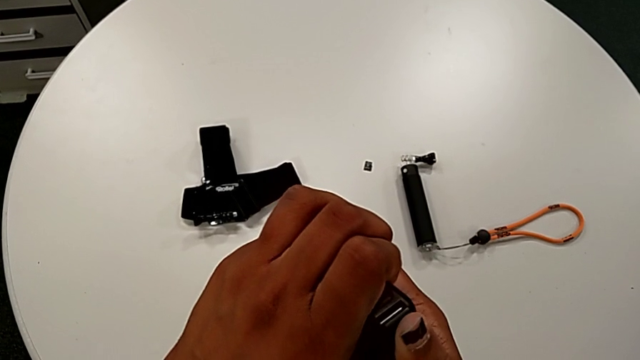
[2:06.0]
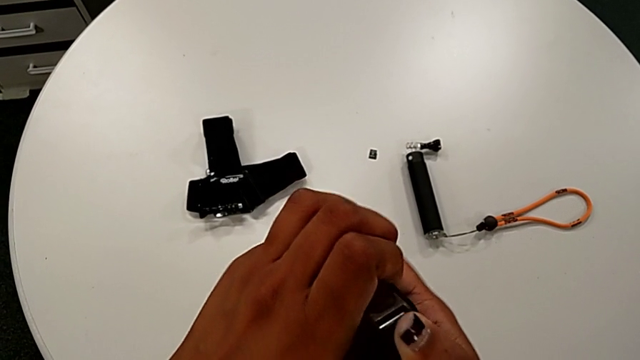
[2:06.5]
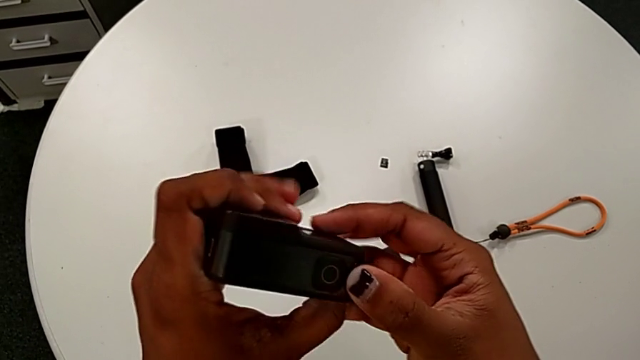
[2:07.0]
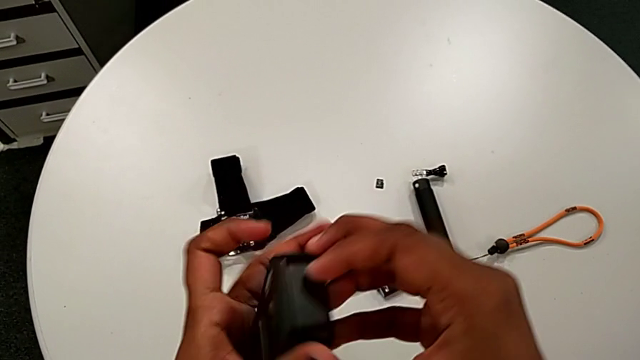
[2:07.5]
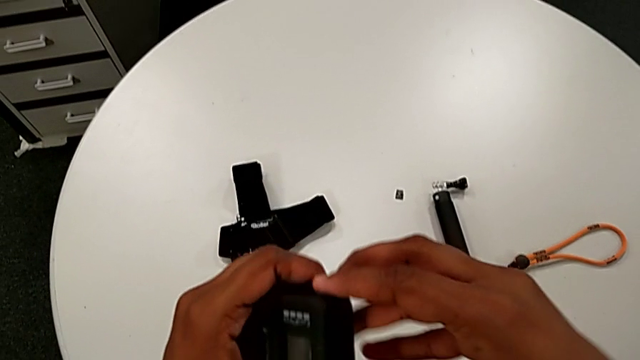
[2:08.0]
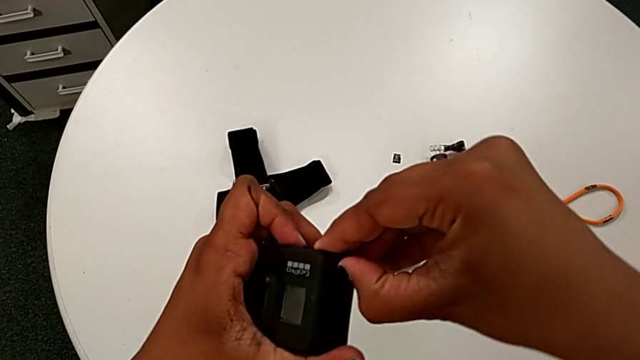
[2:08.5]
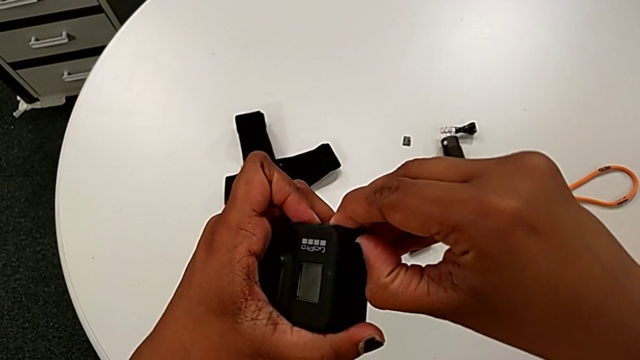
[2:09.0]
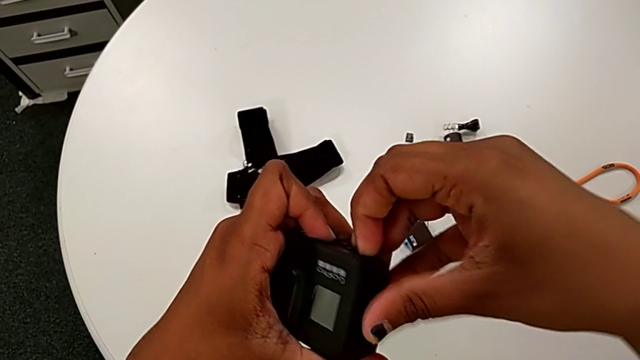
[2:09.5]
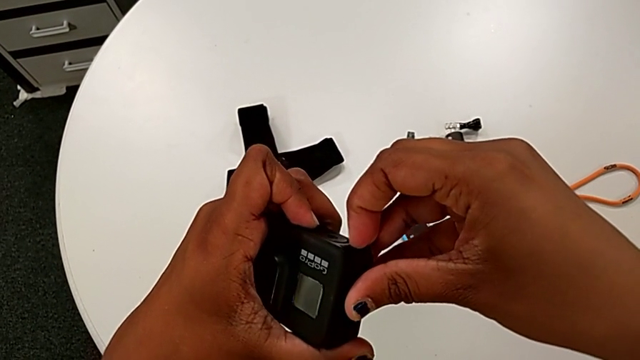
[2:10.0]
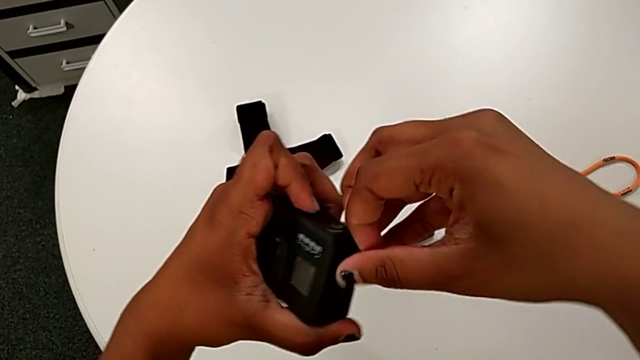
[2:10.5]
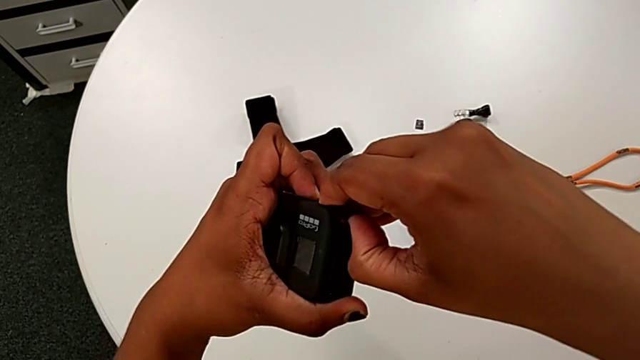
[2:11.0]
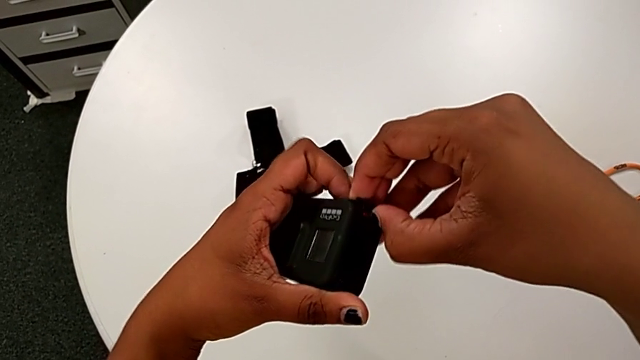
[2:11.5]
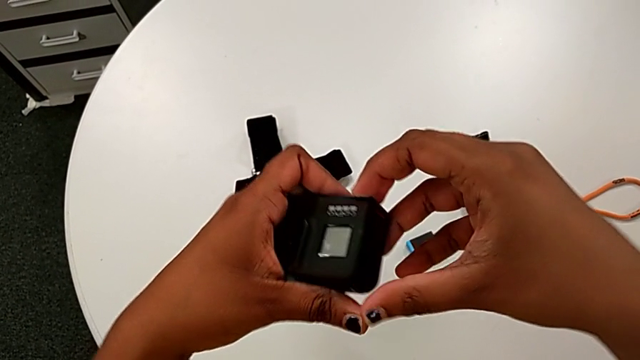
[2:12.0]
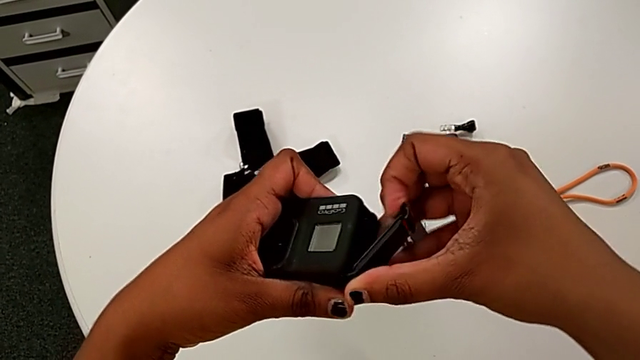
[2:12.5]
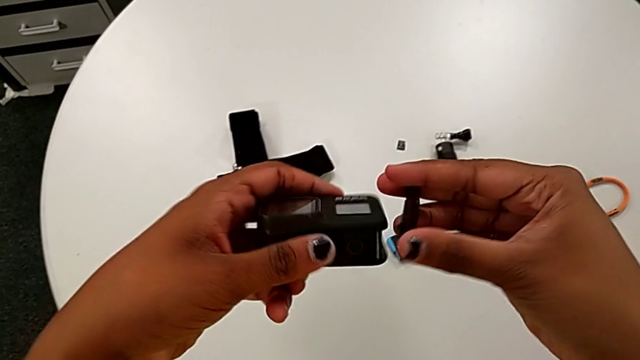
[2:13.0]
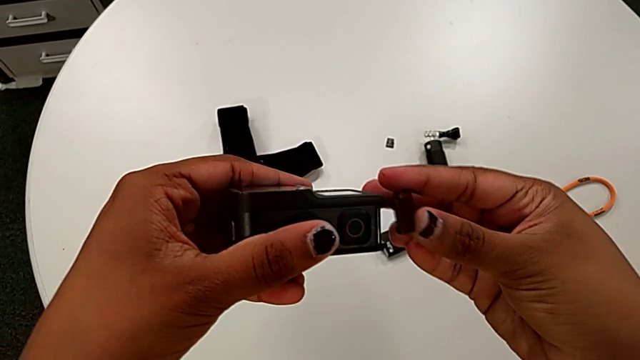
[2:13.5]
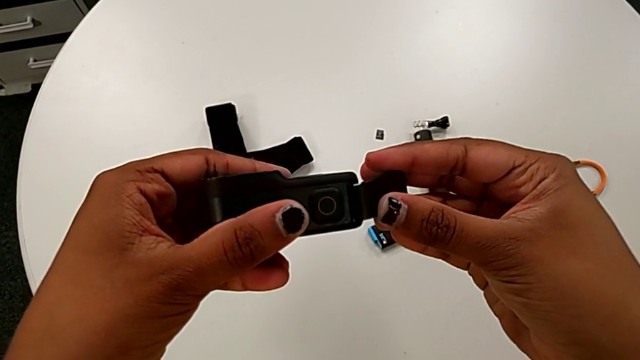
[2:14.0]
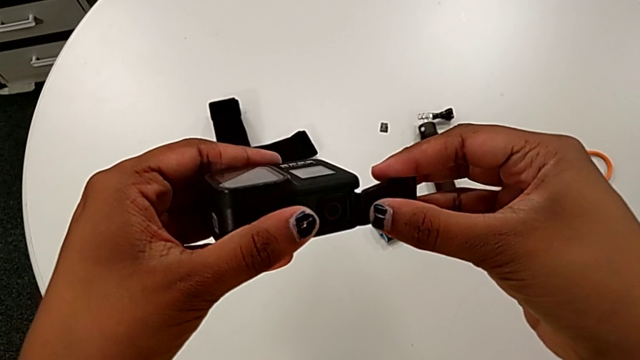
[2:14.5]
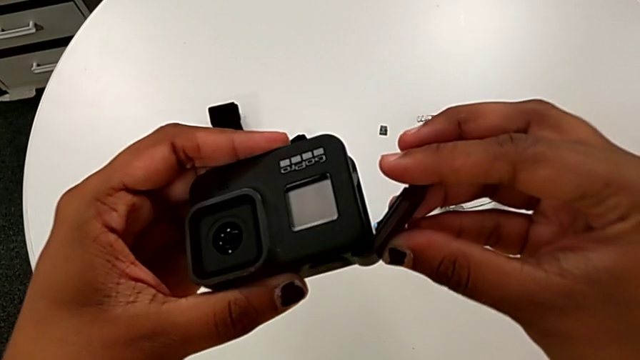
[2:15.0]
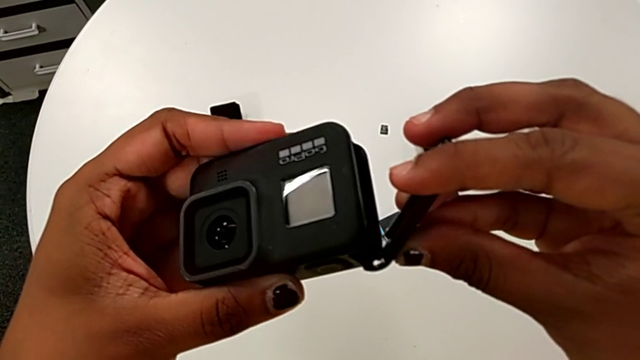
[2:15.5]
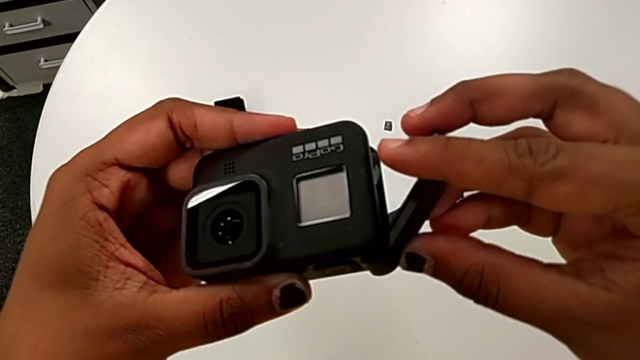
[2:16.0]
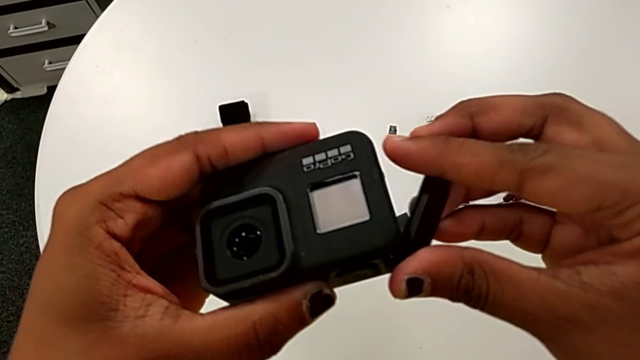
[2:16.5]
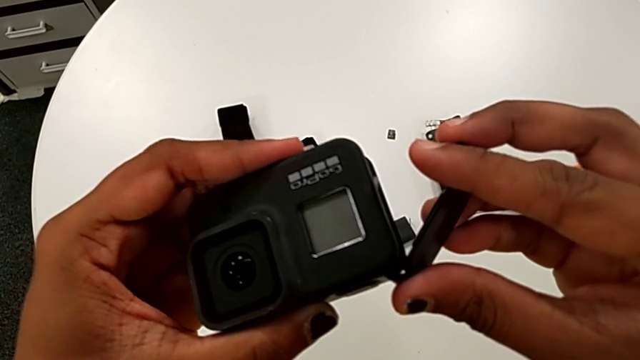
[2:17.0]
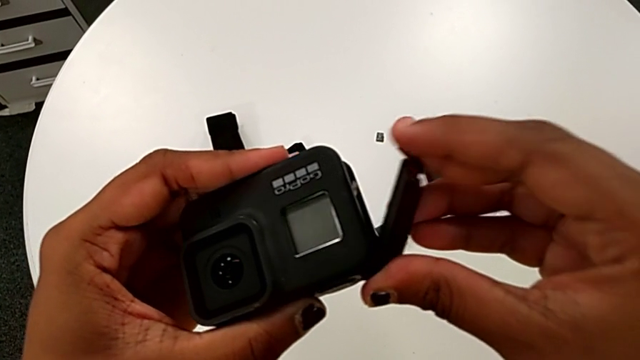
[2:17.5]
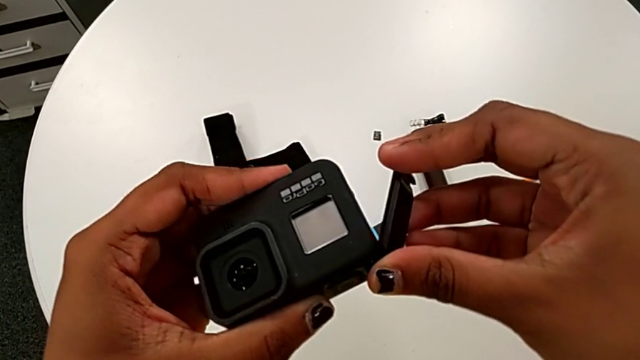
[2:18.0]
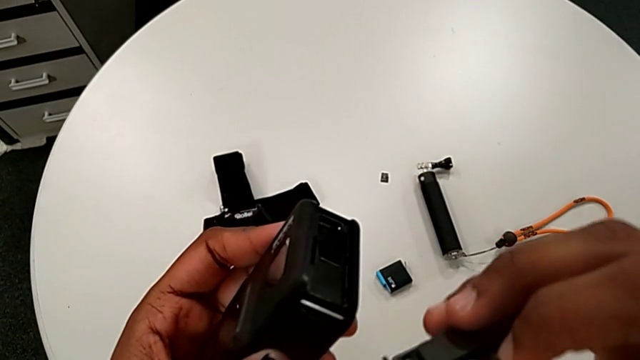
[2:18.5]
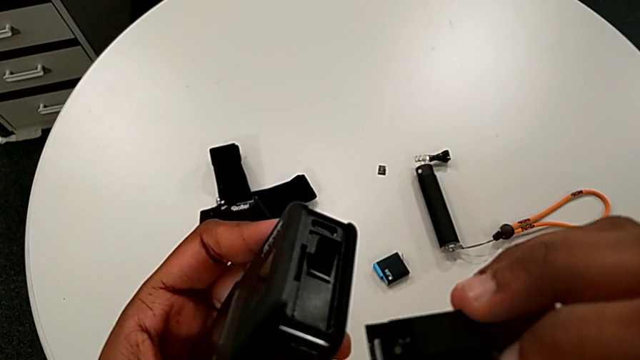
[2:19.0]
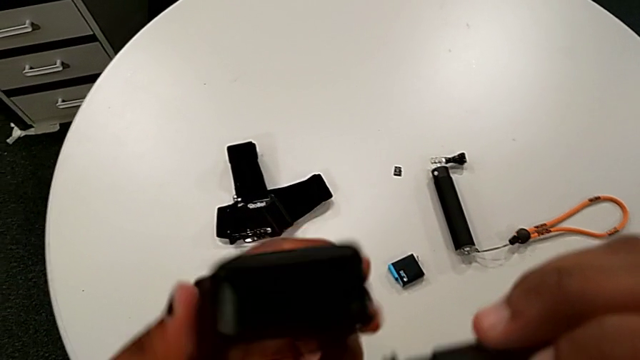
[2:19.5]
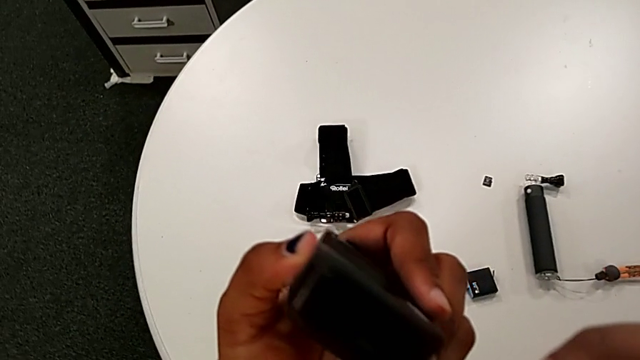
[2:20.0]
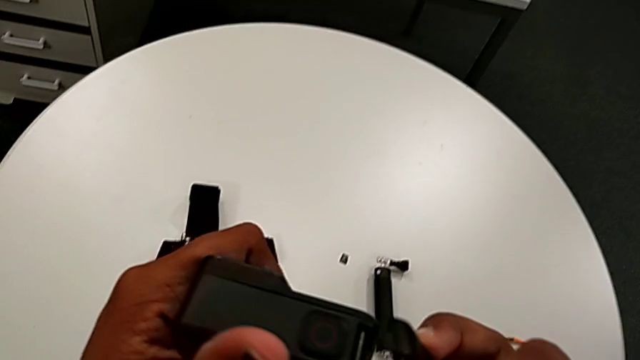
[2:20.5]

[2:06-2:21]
The camera wearer is closing the left battery door of the GoPro. They rotate the GoPro, withdraw the battery door and rotate the GoPro.

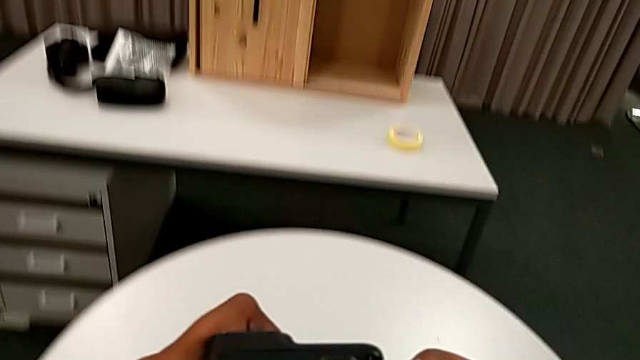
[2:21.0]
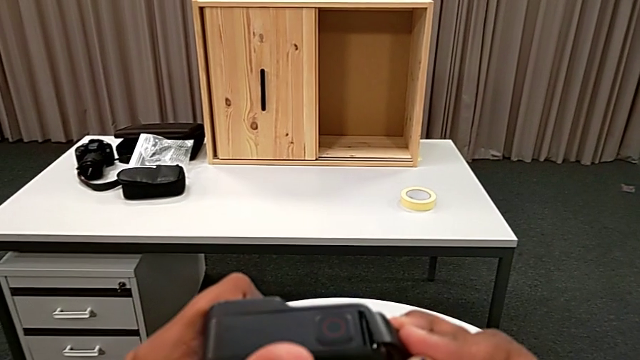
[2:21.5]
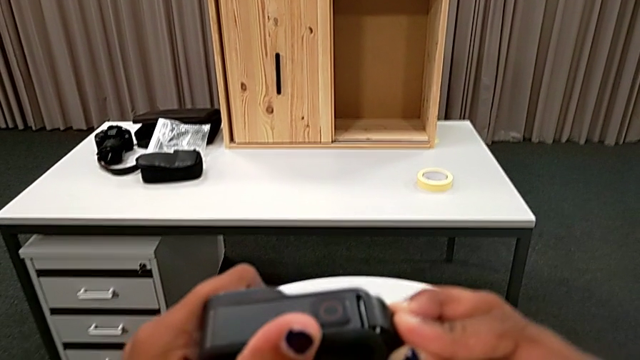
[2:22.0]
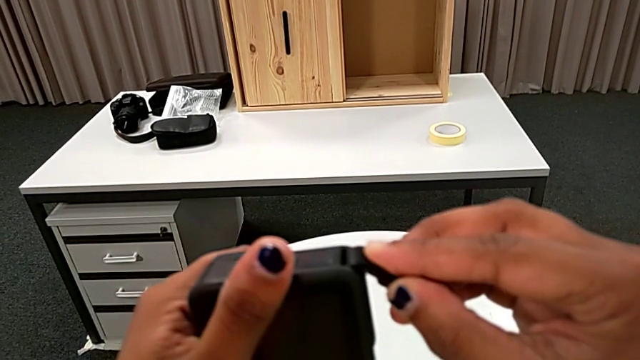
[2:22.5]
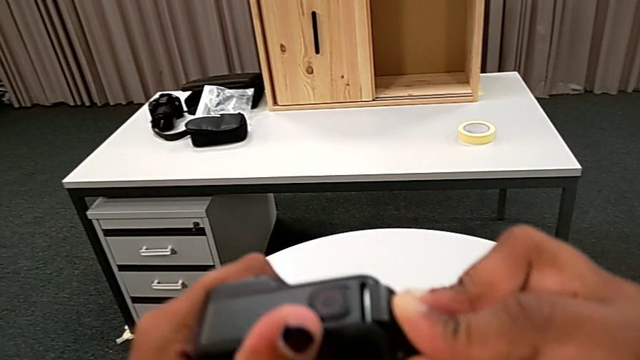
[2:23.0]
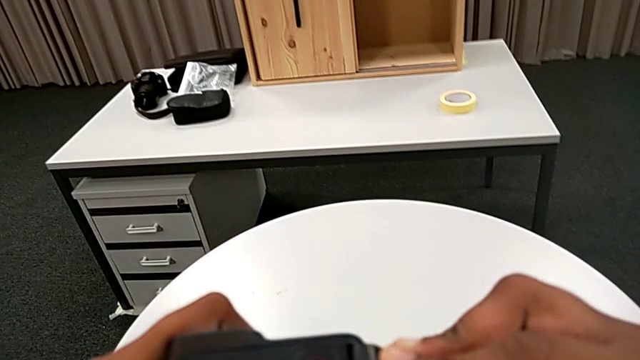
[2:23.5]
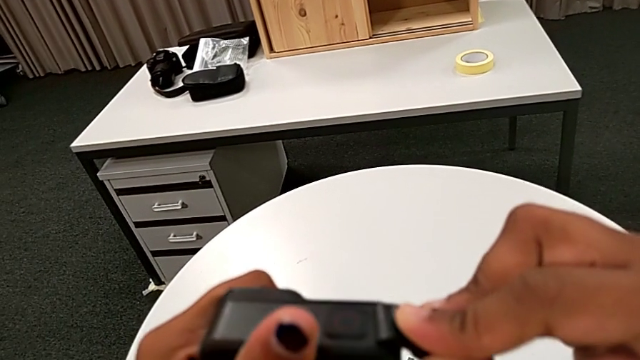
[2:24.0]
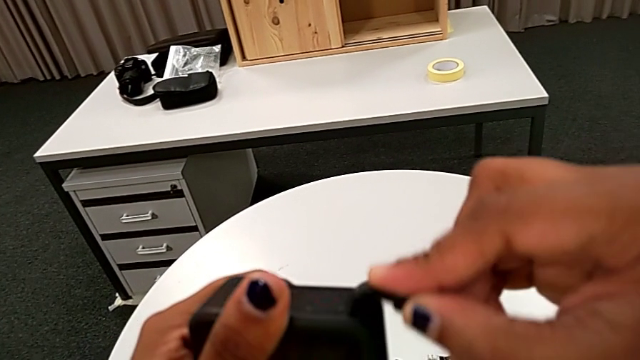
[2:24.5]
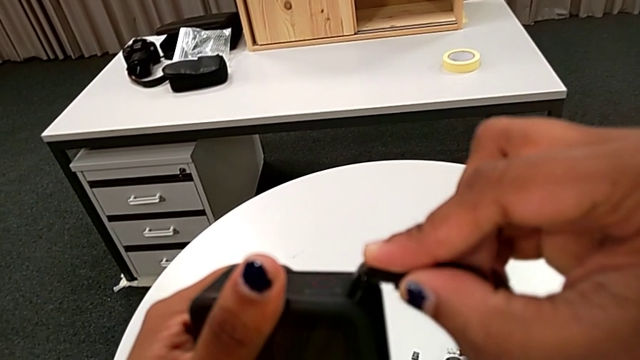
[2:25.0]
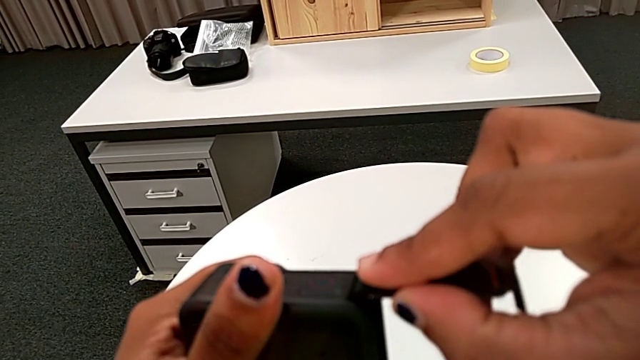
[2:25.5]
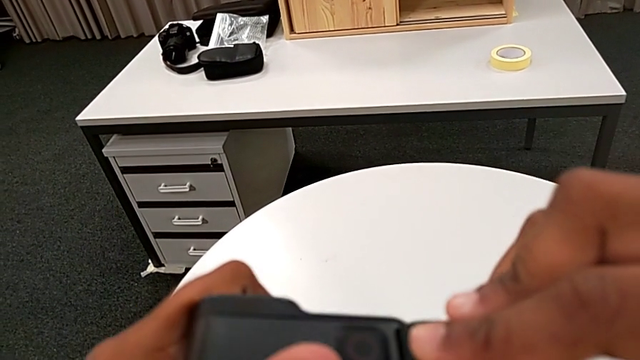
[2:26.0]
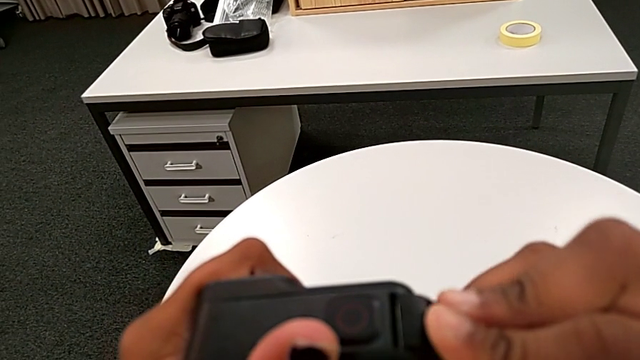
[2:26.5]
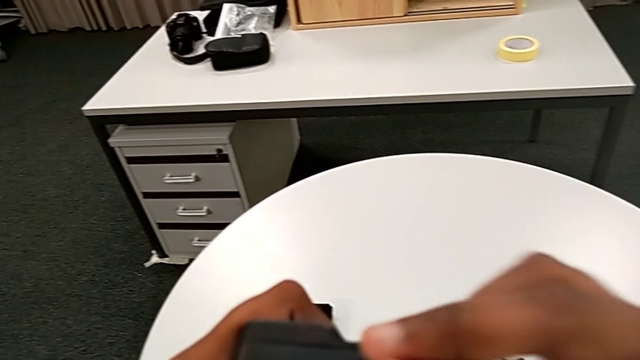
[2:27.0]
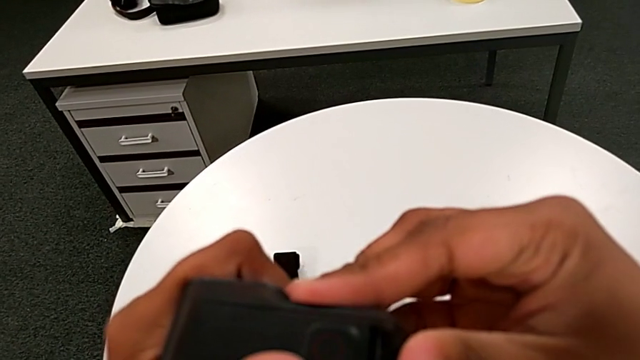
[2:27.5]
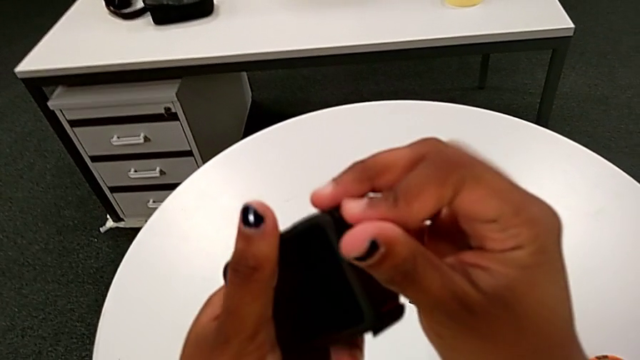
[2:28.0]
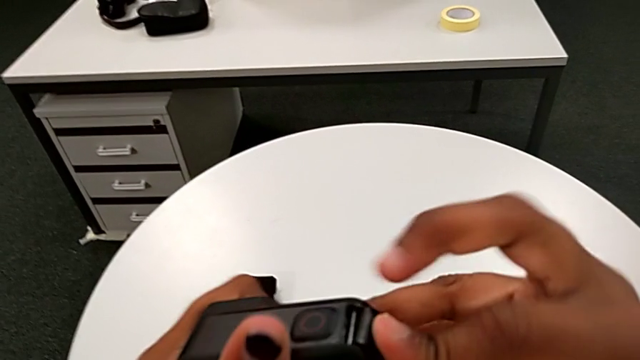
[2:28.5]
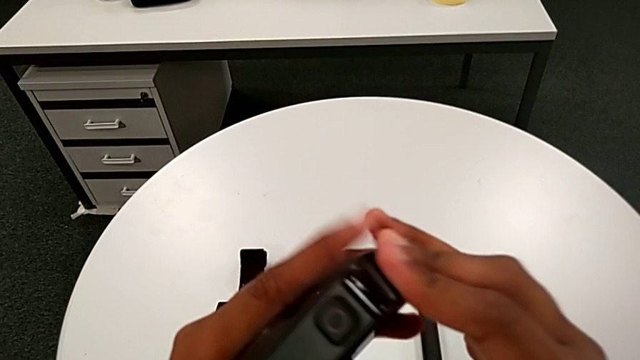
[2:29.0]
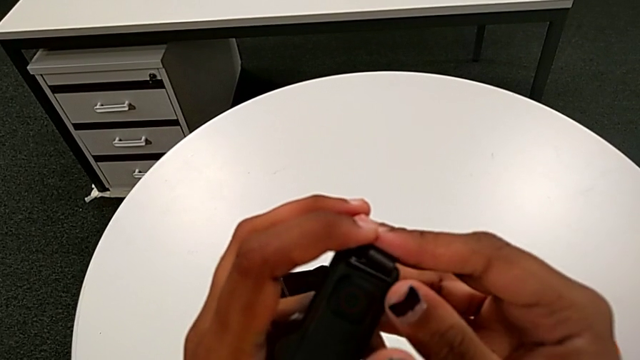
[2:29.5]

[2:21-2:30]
The camera wearer is closing the left battery door of the GoPro. They insert the battery door.
